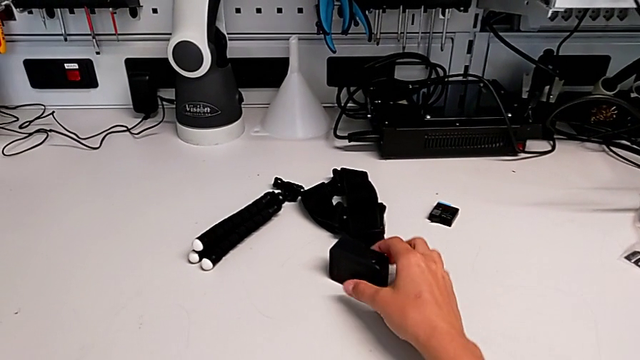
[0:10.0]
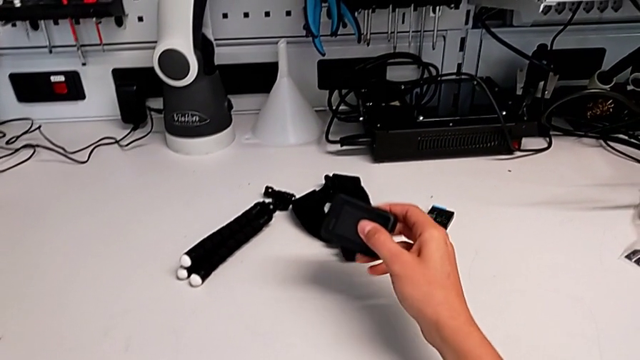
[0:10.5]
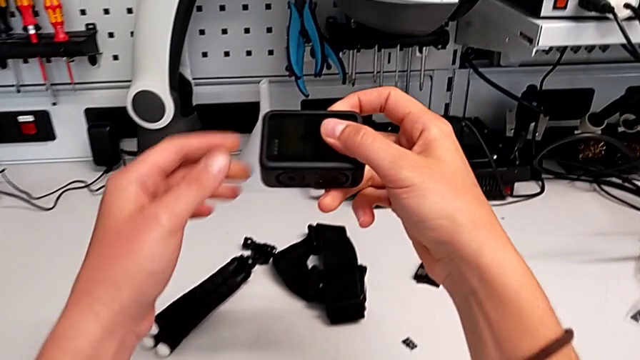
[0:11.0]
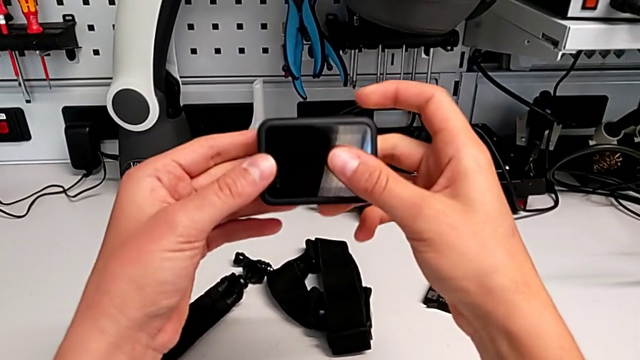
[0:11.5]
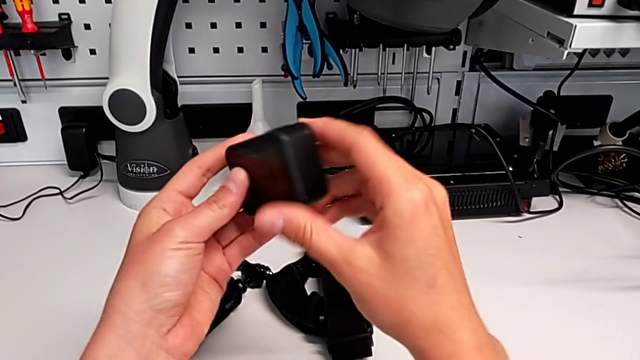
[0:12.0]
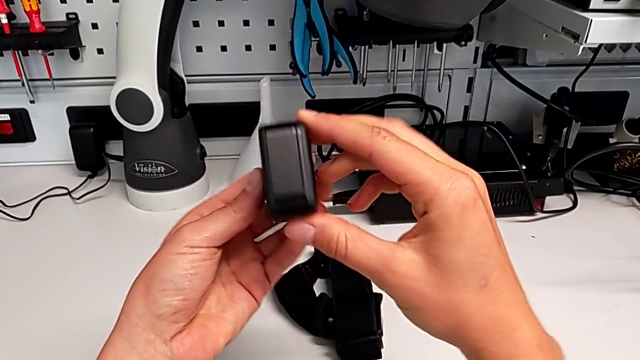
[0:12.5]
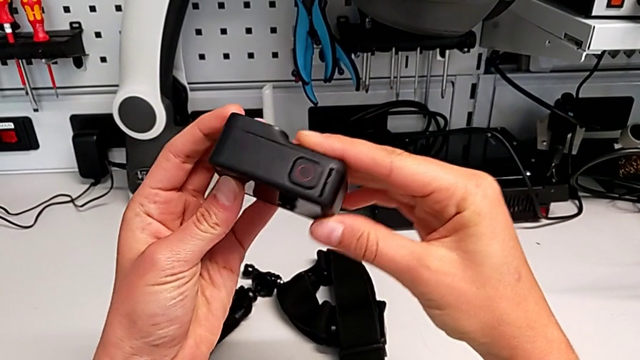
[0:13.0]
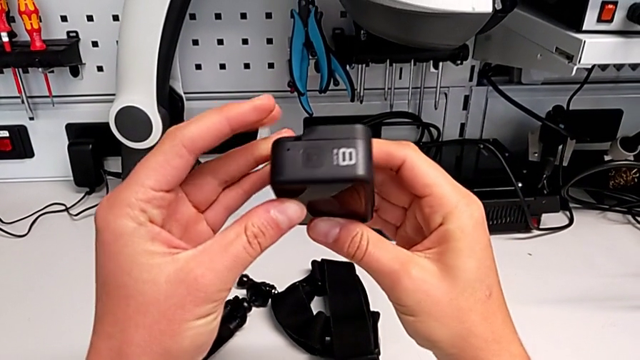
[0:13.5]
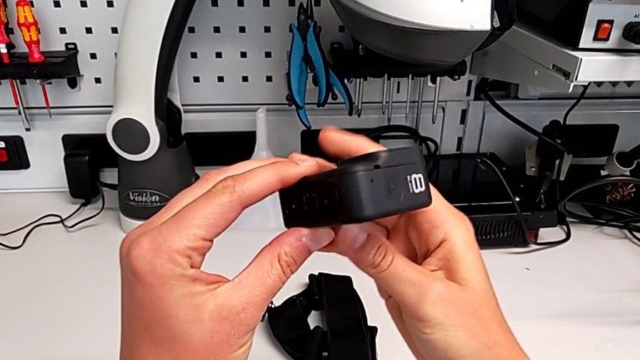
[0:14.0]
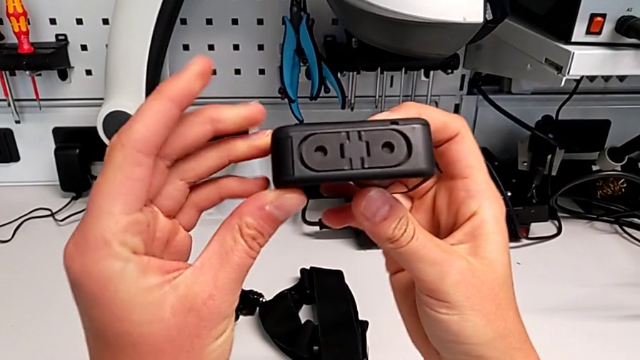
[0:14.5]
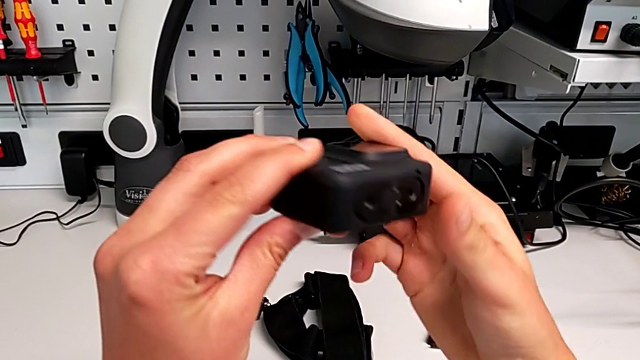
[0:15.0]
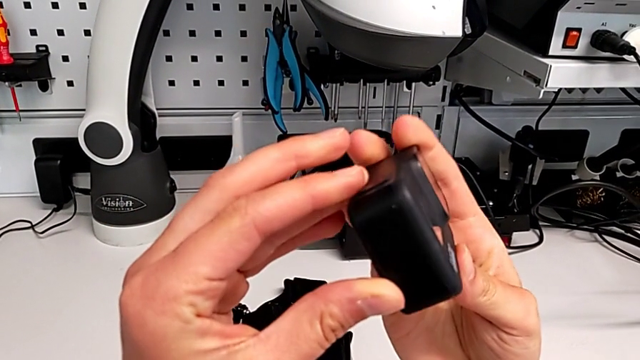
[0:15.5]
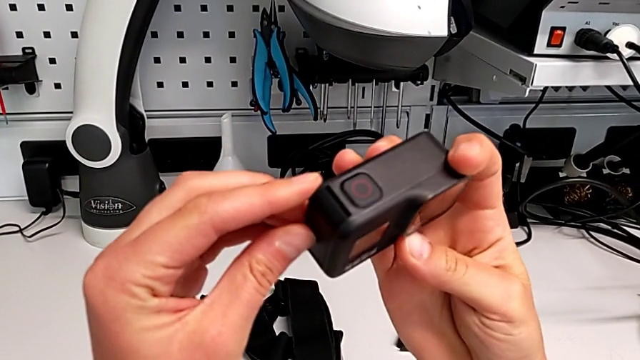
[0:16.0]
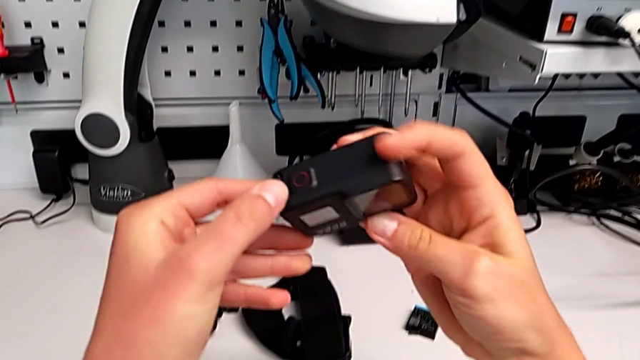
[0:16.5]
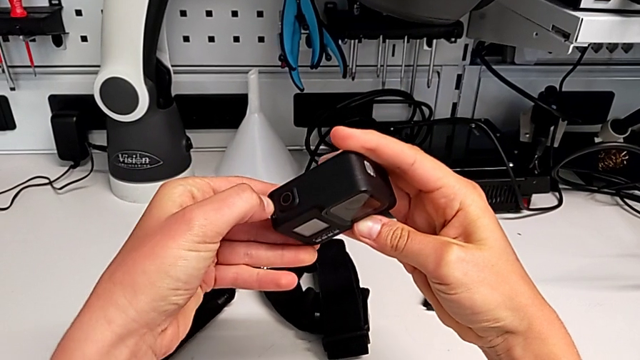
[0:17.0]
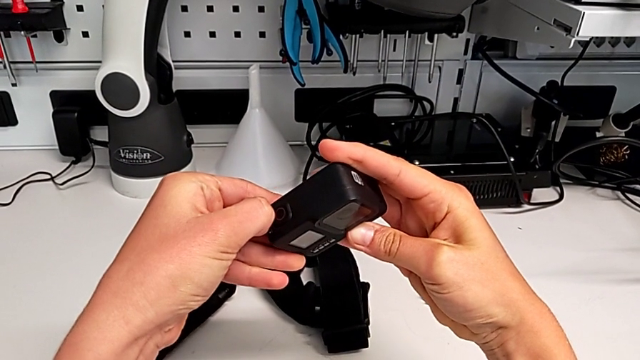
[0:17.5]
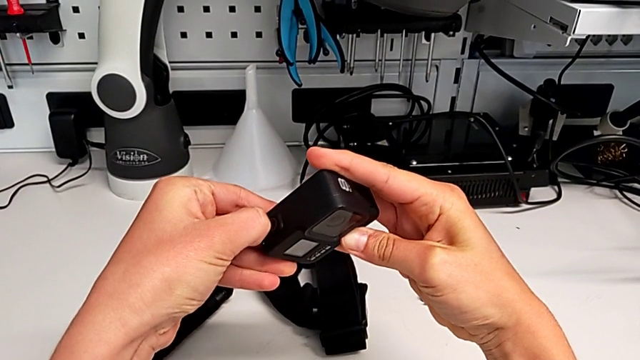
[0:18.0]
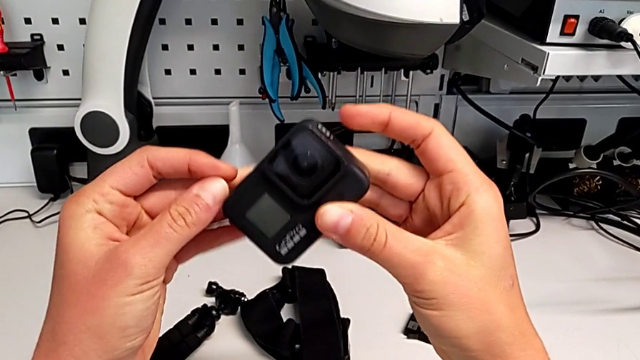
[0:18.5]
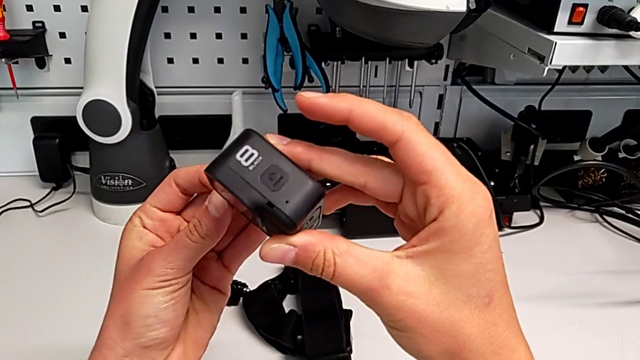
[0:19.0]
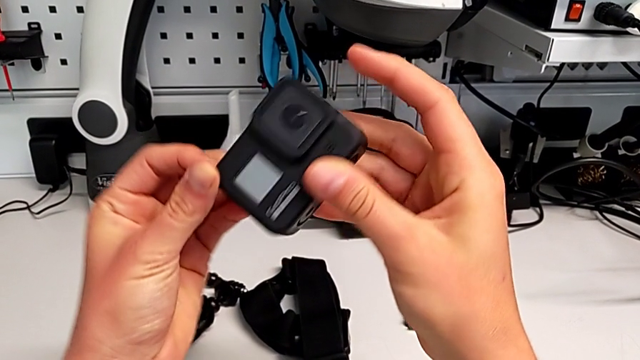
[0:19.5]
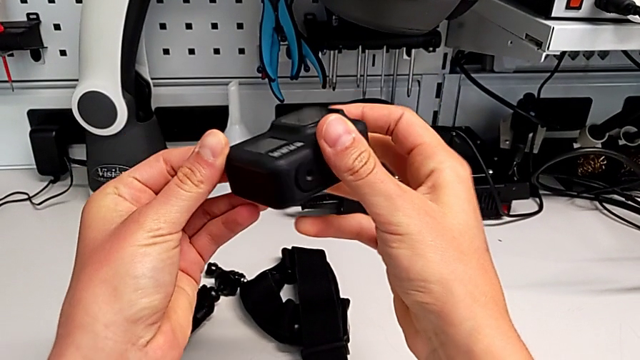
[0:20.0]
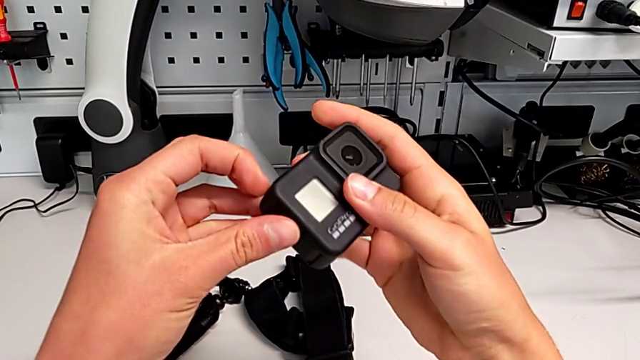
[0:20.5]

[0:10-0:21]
The camera wearer is exchanging the battery of the GoPro. They lift the GoPro, rotate it, pull the battery door and inspect the GoPro.

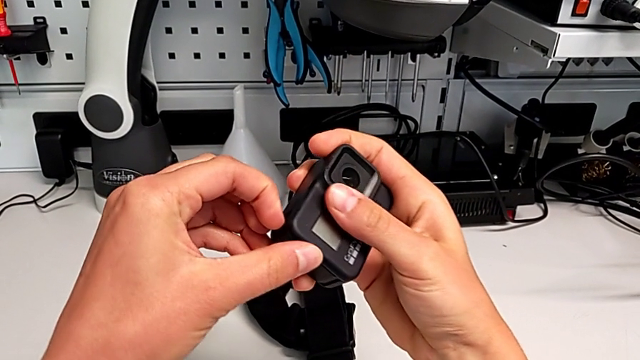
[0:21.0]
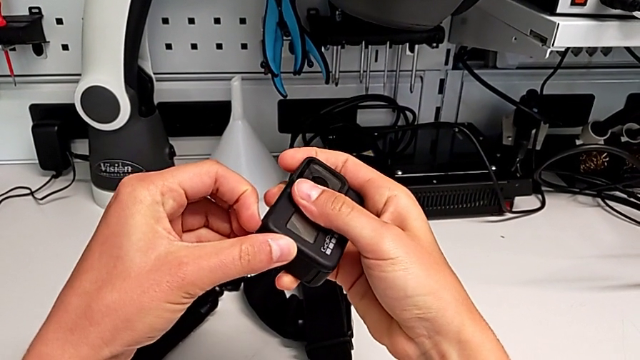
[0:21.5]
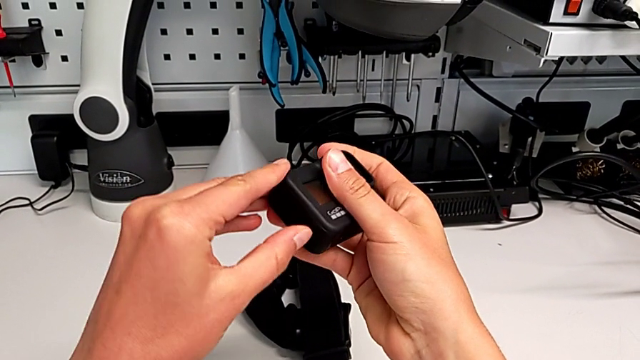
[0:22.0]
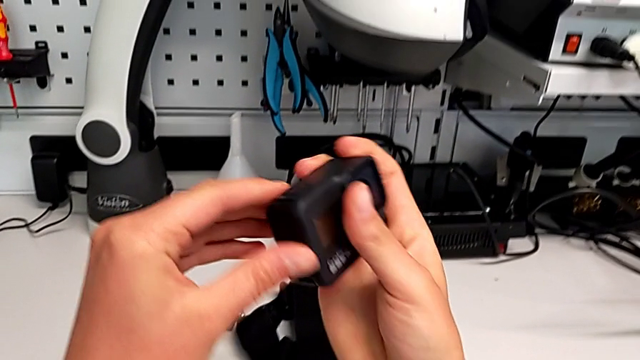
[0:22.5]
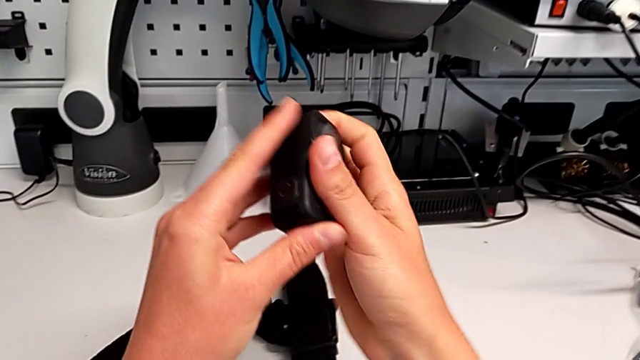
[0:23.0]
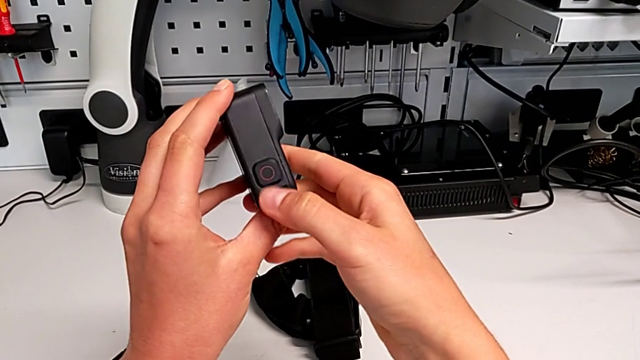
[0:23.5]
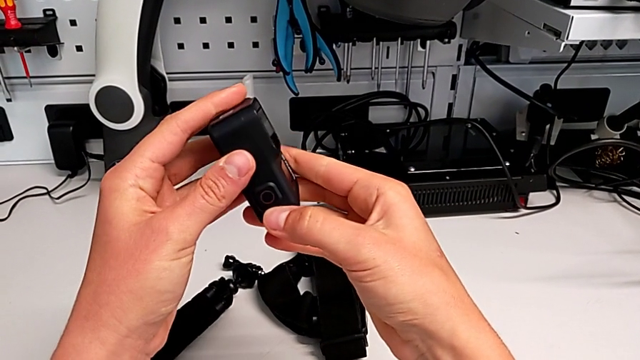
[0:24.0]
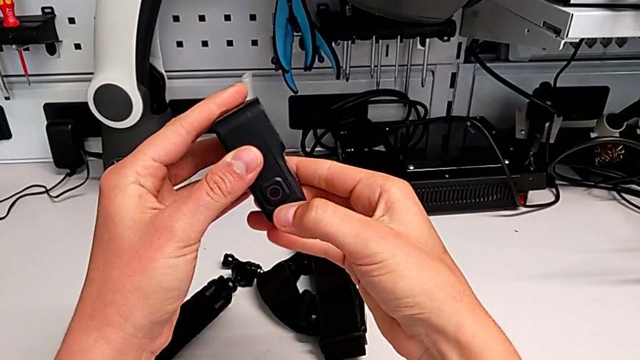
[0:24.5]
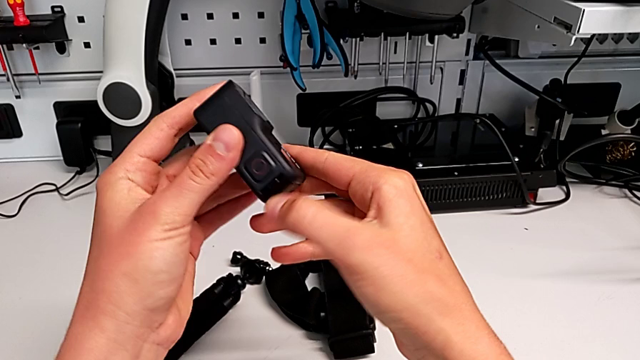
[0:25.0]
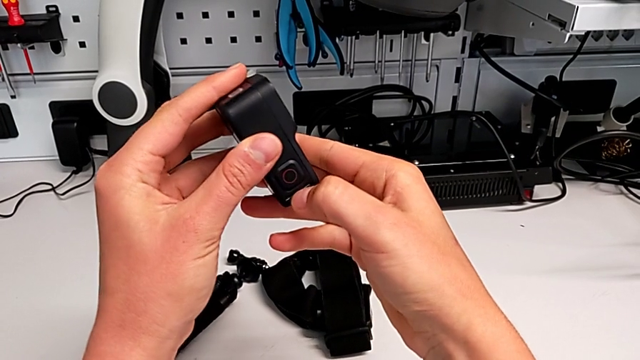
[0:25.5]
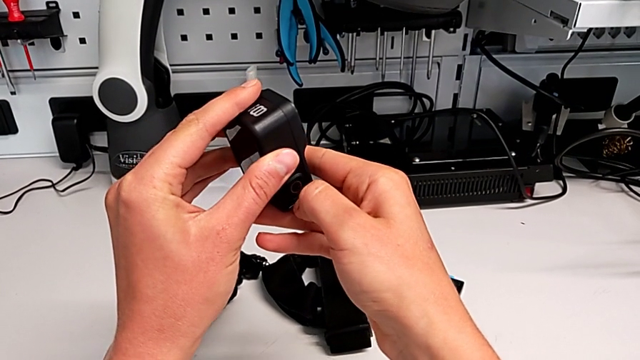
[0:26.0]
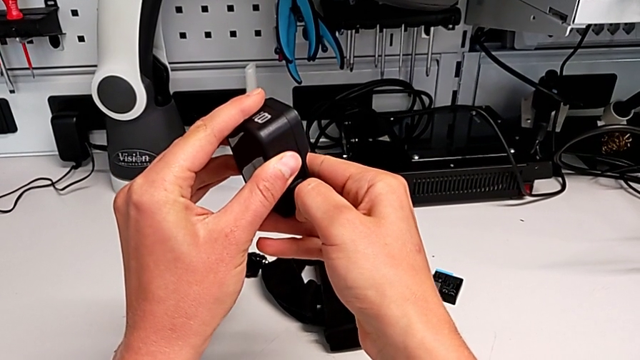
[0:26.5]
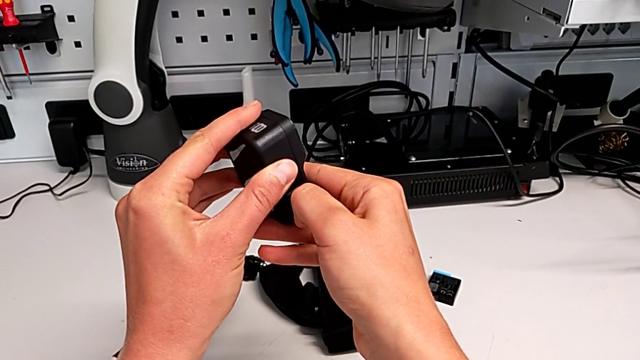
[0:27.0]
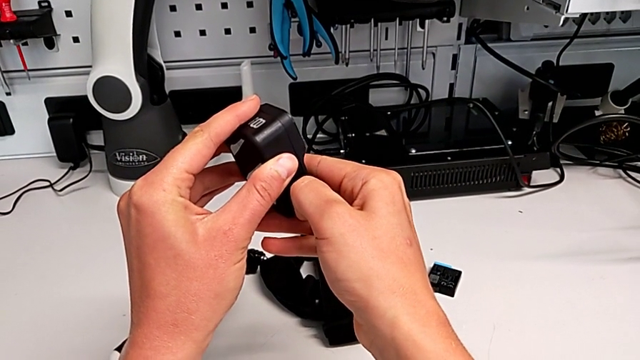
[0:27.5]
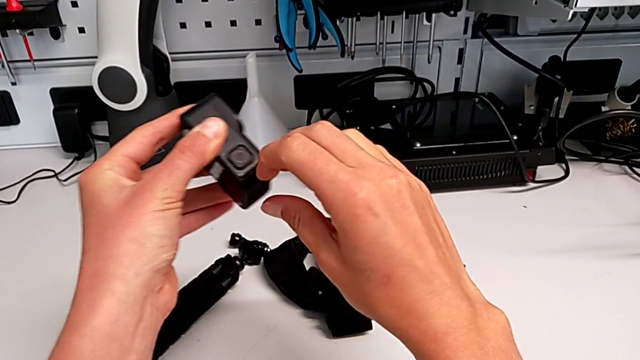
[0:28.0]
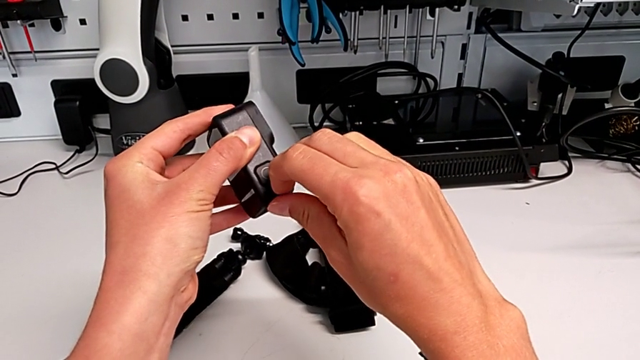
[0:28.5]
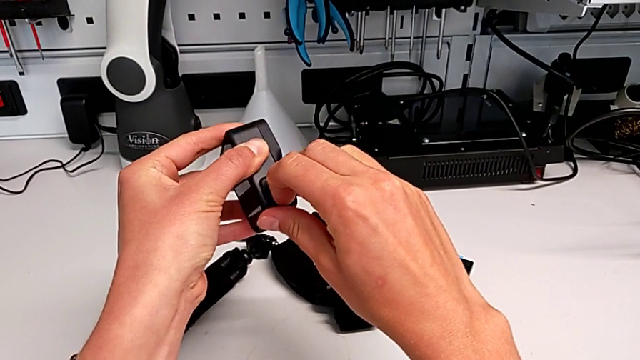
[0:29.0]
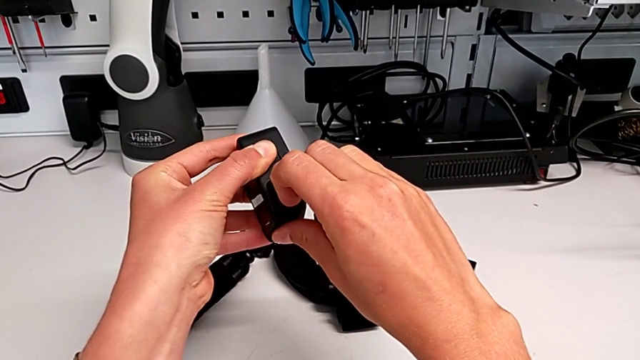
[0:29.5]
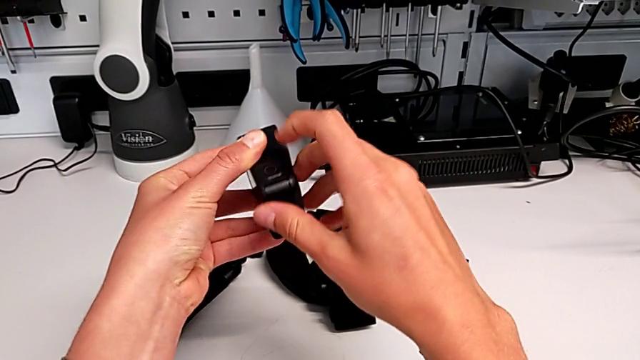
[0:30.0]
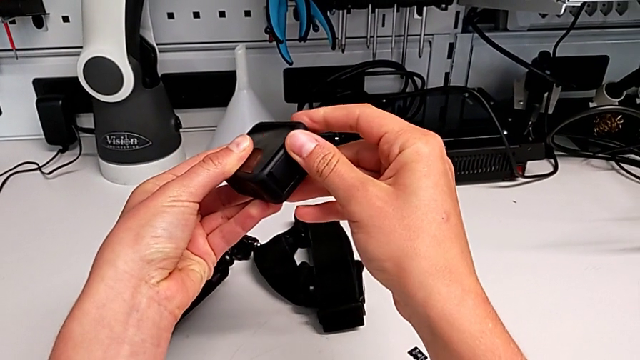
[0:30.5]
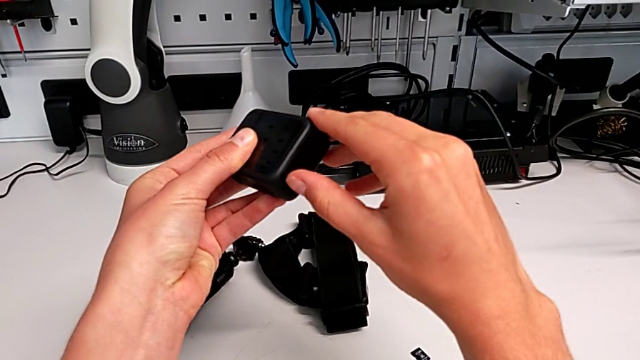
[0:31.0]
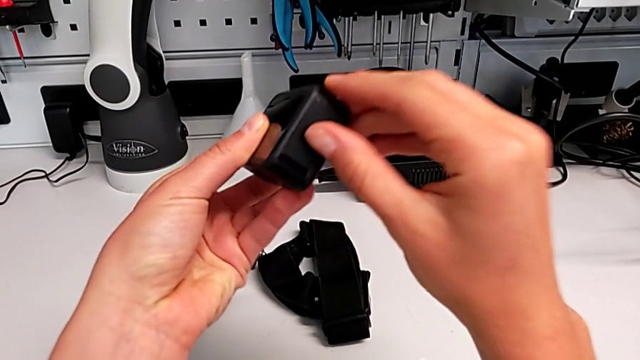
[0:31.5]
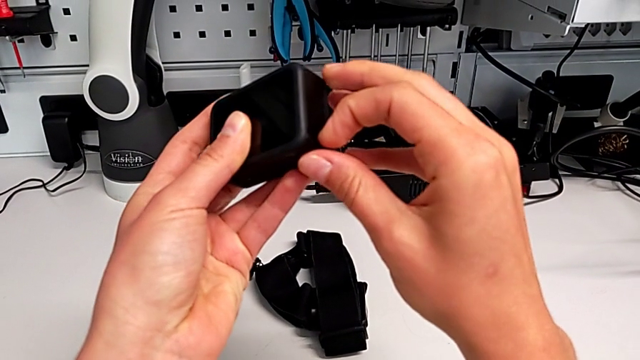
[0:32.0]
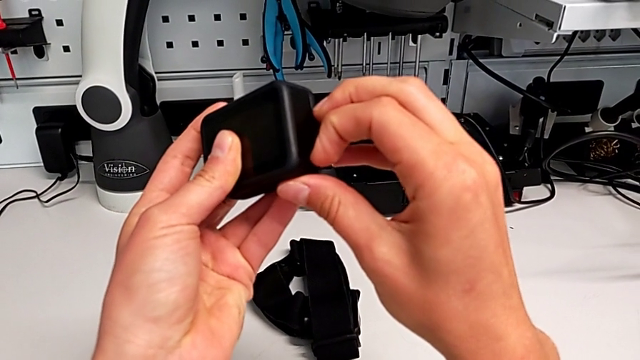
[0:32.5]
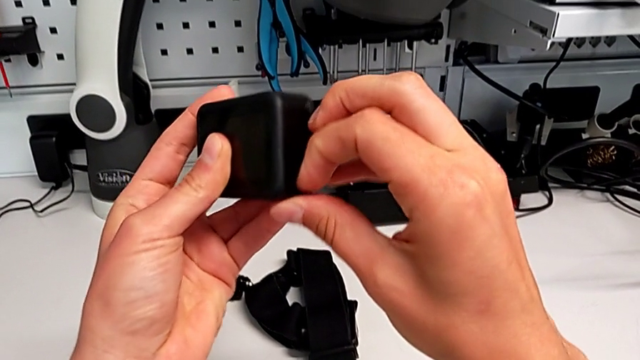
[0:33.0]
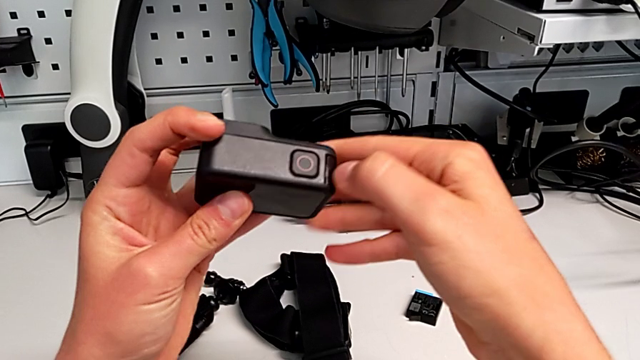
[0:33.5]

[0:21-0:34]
The camera wearer is exchanging the battery of the GoPro. They pull the battery door, rotate the GoPro, unlock the battery door, rotate the GoPro and pull the battery door.
